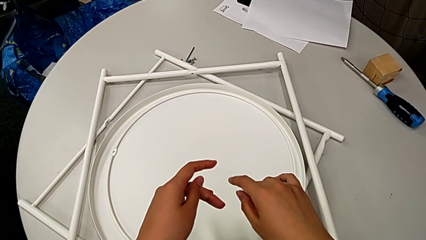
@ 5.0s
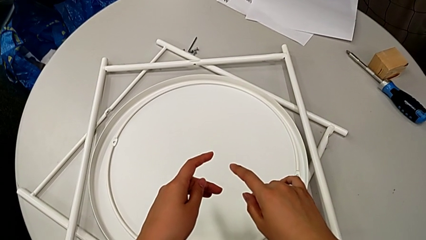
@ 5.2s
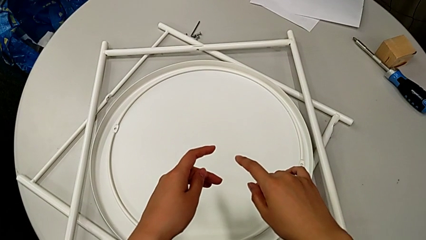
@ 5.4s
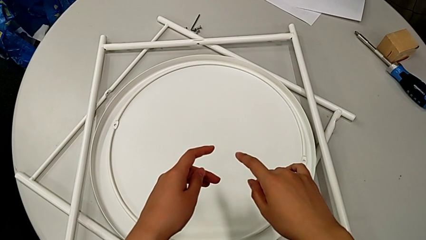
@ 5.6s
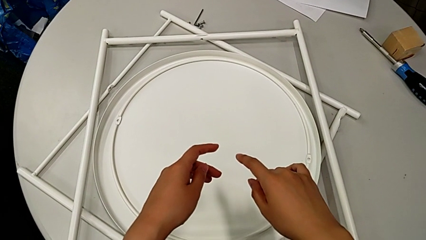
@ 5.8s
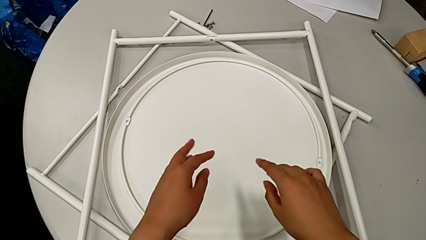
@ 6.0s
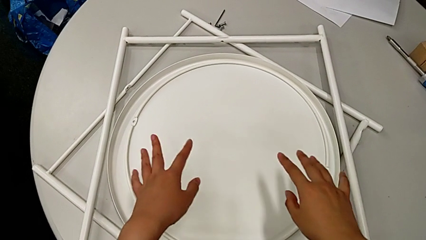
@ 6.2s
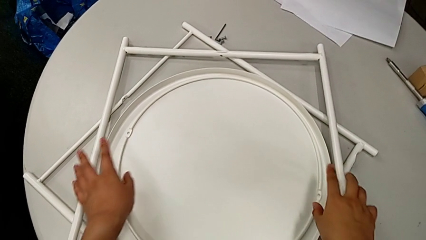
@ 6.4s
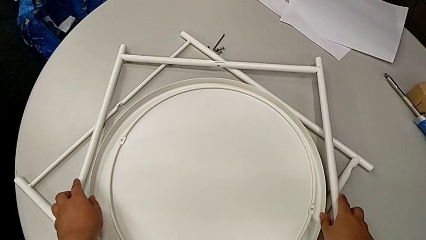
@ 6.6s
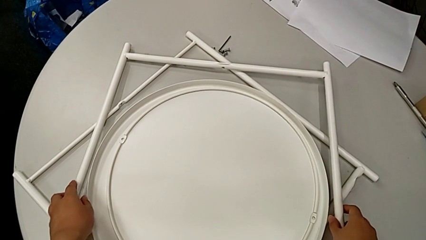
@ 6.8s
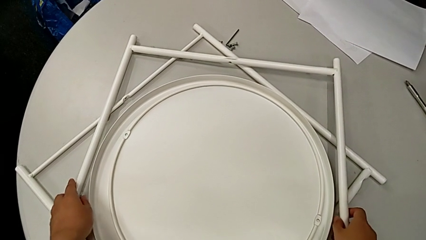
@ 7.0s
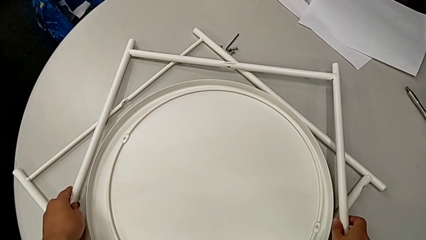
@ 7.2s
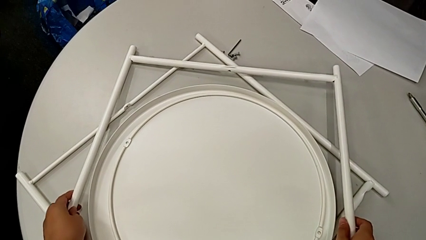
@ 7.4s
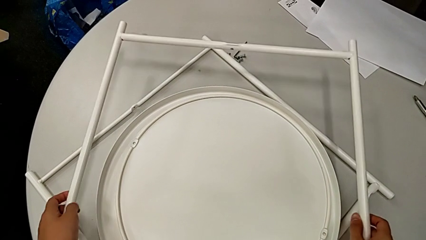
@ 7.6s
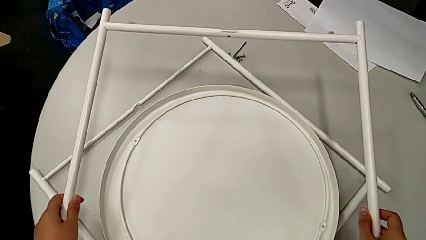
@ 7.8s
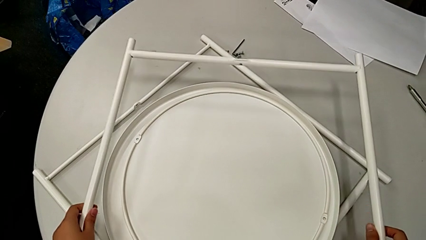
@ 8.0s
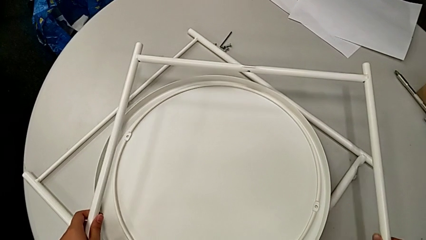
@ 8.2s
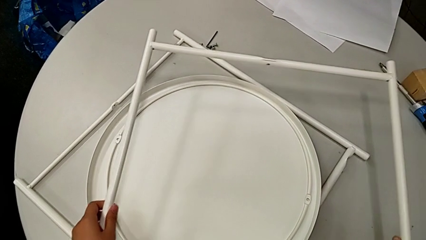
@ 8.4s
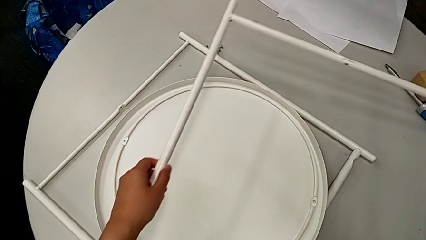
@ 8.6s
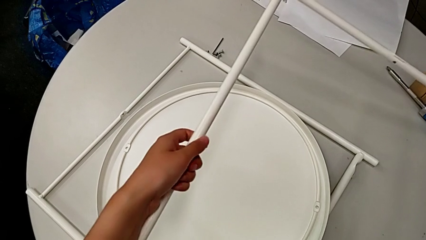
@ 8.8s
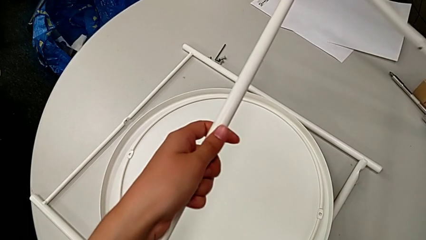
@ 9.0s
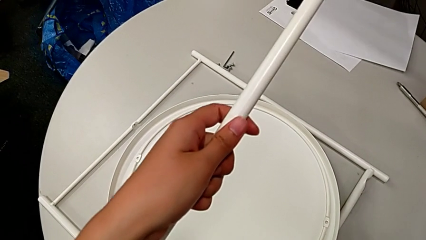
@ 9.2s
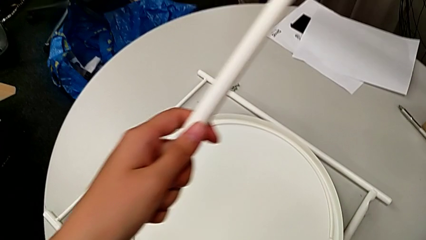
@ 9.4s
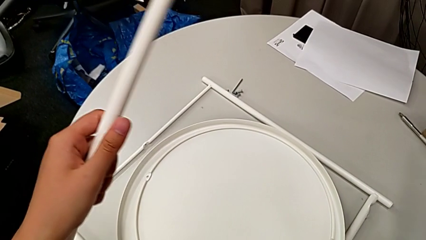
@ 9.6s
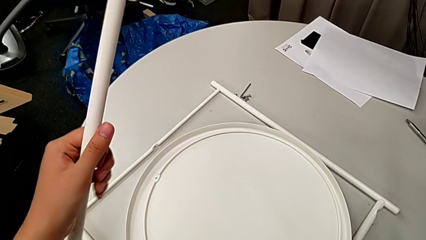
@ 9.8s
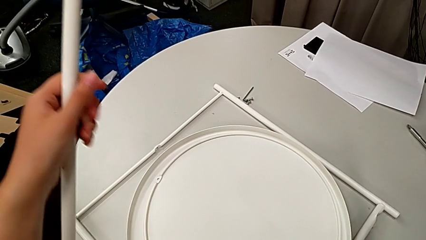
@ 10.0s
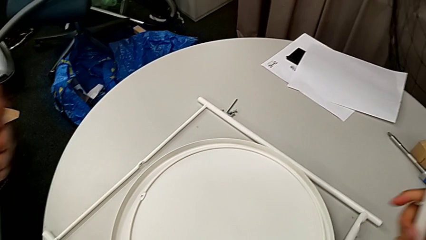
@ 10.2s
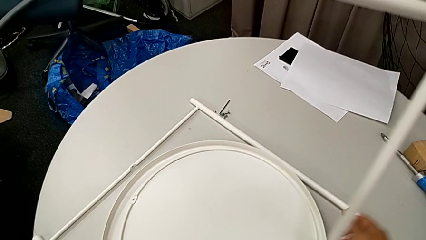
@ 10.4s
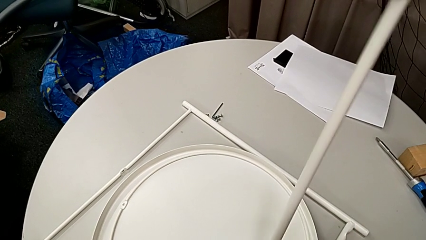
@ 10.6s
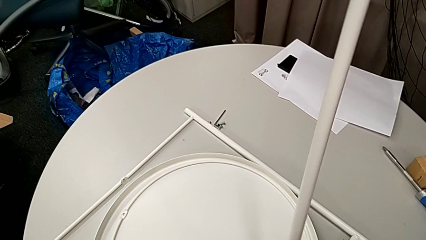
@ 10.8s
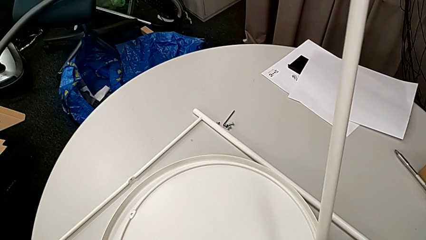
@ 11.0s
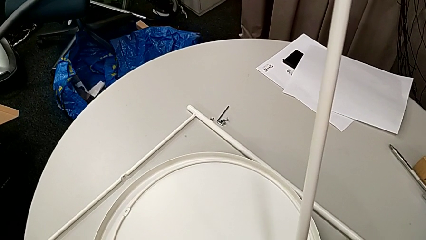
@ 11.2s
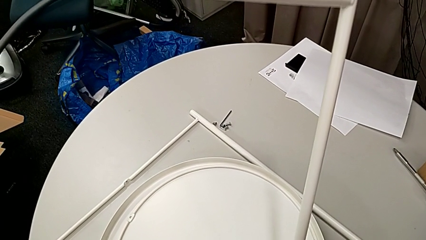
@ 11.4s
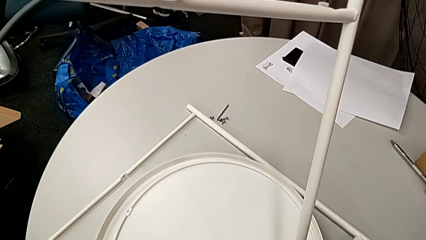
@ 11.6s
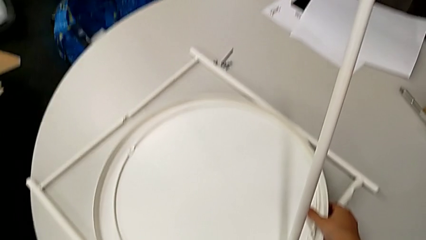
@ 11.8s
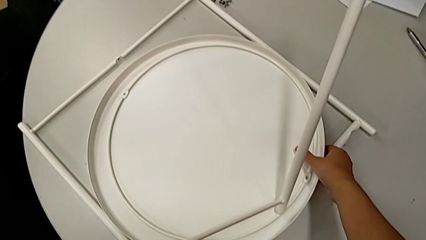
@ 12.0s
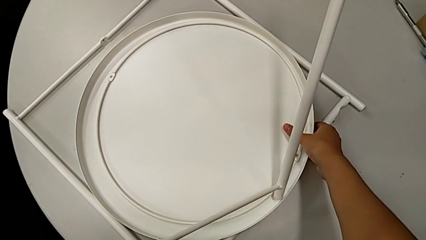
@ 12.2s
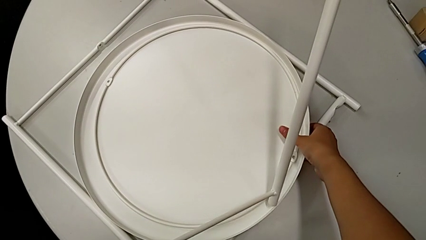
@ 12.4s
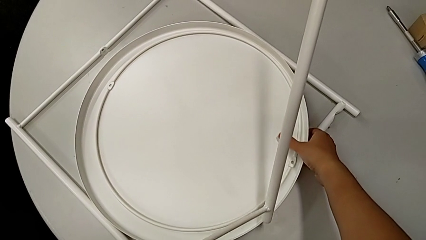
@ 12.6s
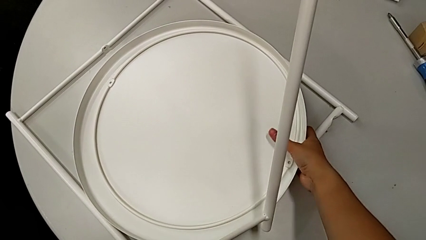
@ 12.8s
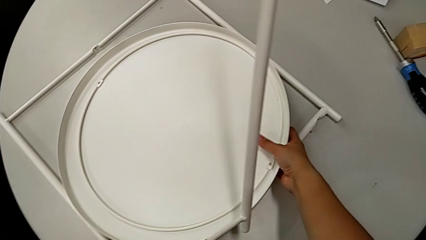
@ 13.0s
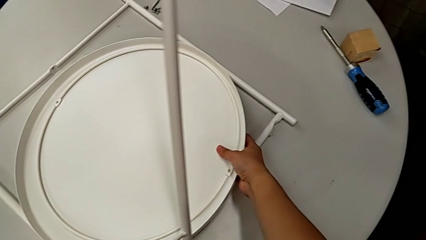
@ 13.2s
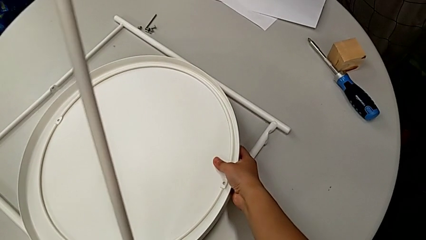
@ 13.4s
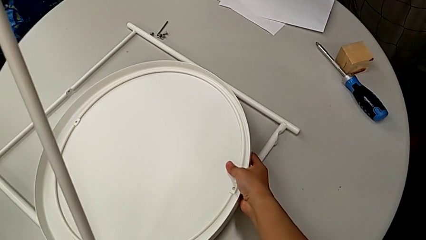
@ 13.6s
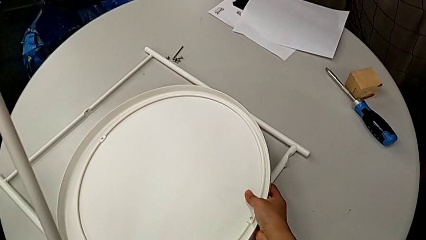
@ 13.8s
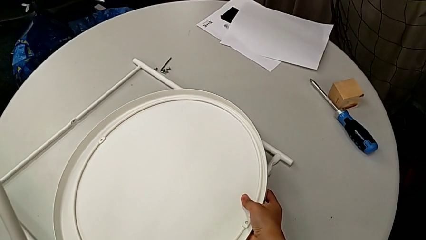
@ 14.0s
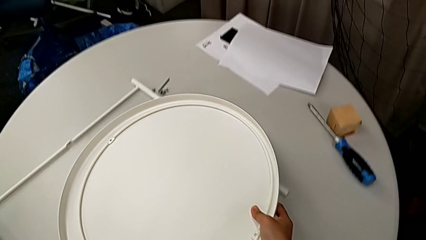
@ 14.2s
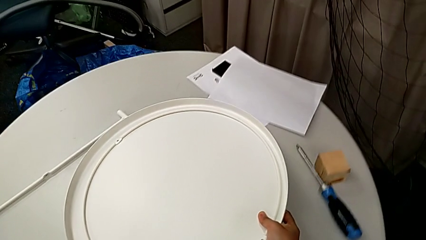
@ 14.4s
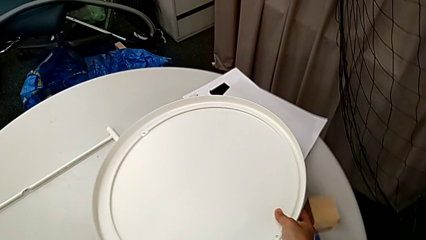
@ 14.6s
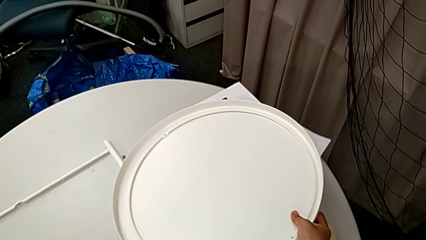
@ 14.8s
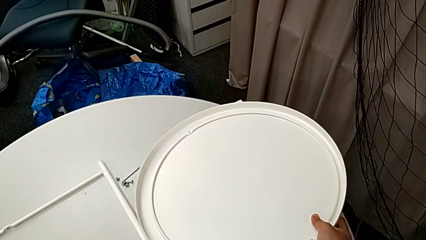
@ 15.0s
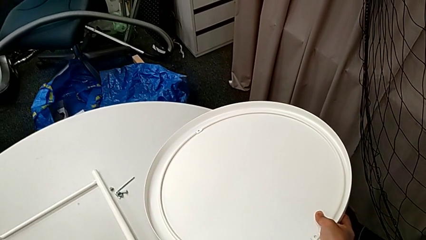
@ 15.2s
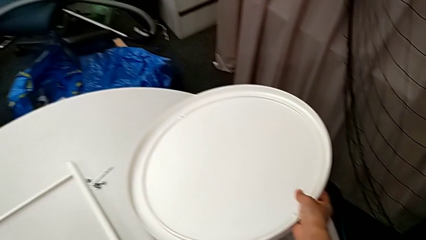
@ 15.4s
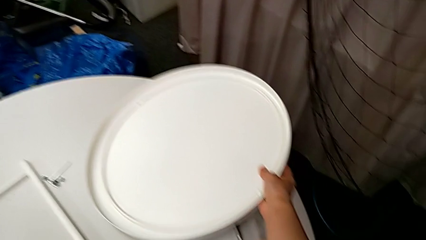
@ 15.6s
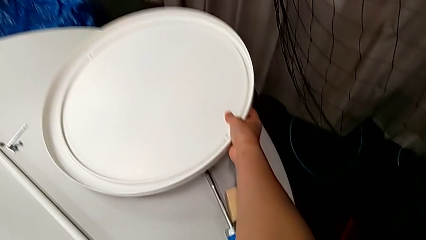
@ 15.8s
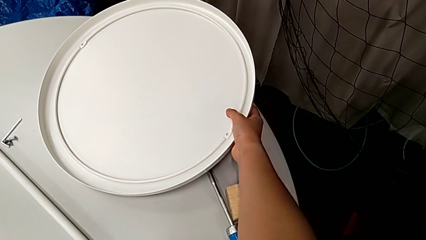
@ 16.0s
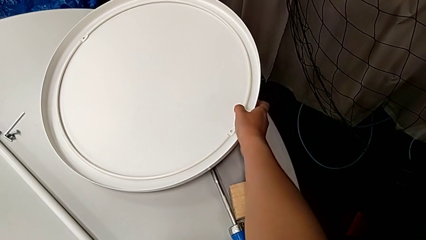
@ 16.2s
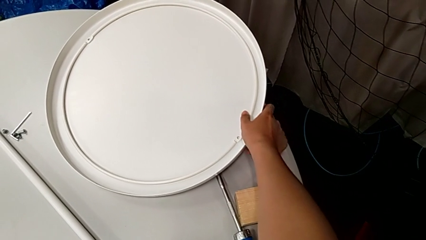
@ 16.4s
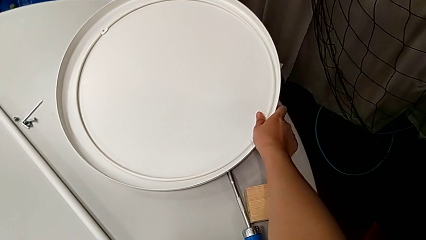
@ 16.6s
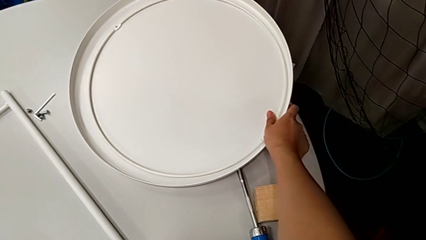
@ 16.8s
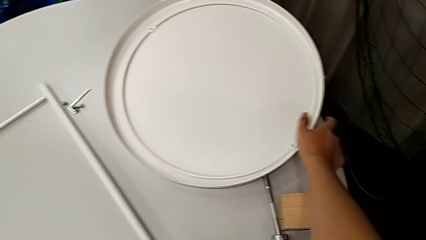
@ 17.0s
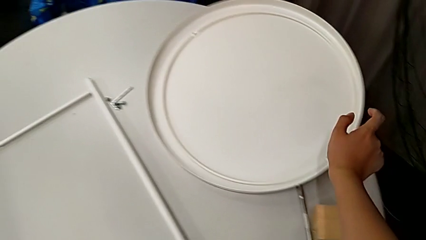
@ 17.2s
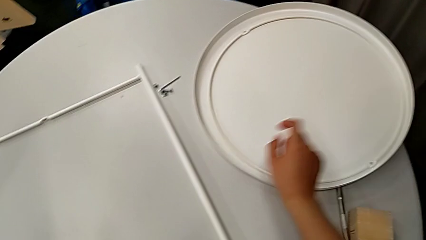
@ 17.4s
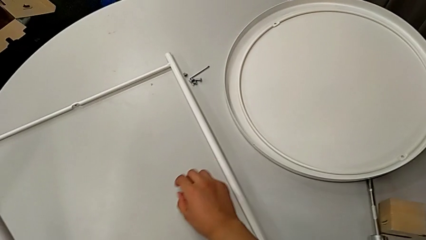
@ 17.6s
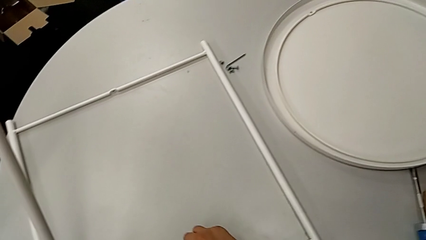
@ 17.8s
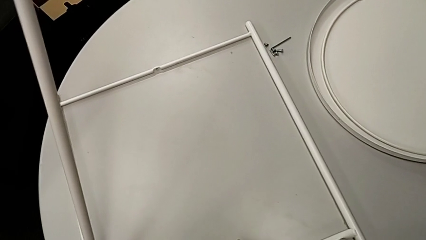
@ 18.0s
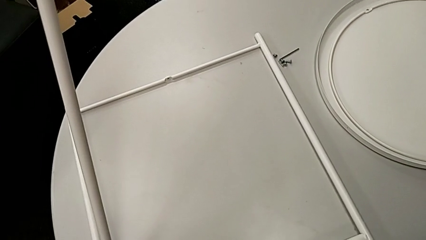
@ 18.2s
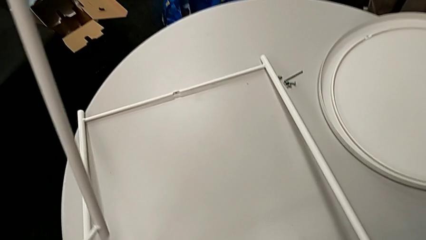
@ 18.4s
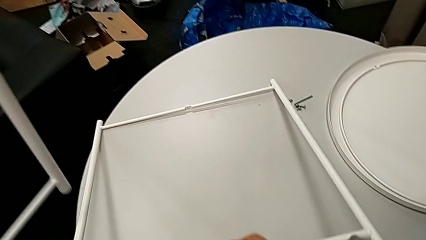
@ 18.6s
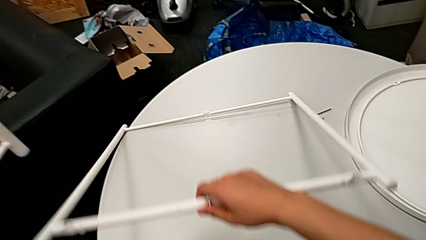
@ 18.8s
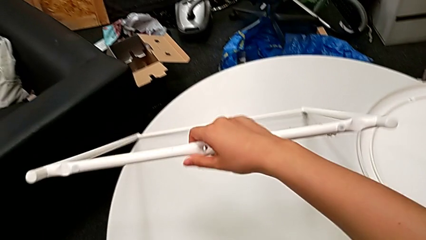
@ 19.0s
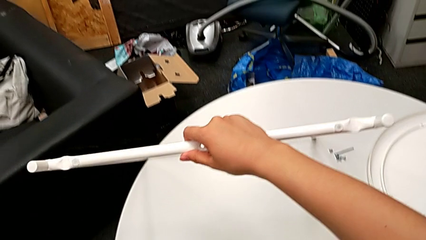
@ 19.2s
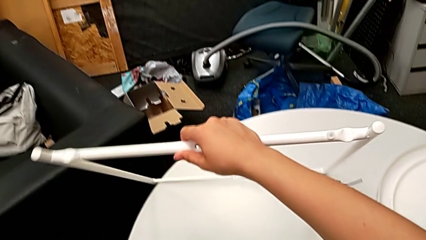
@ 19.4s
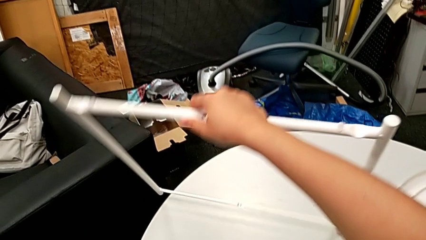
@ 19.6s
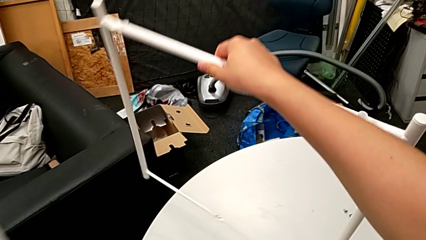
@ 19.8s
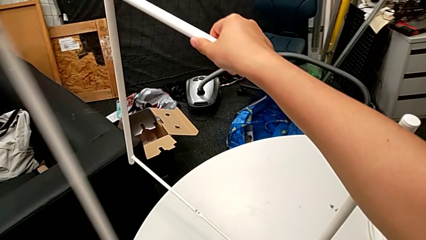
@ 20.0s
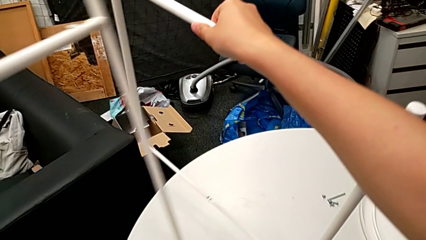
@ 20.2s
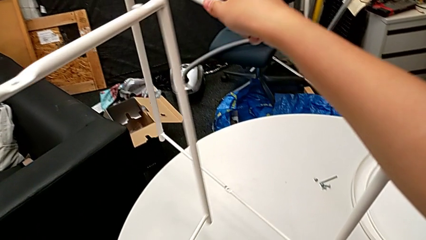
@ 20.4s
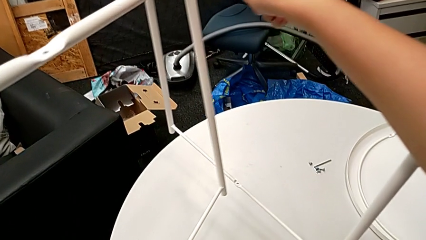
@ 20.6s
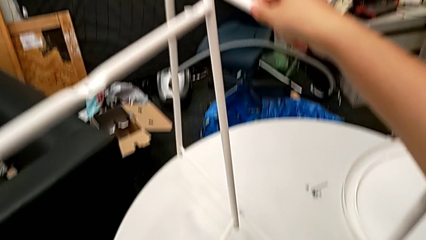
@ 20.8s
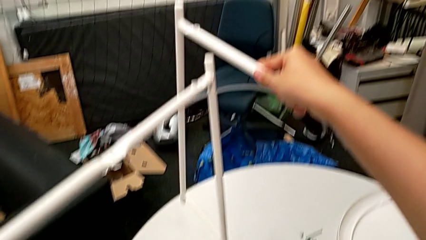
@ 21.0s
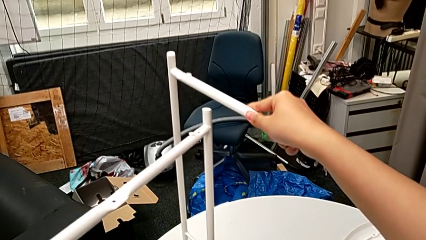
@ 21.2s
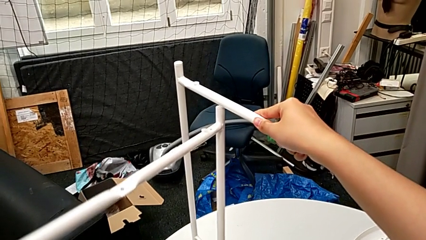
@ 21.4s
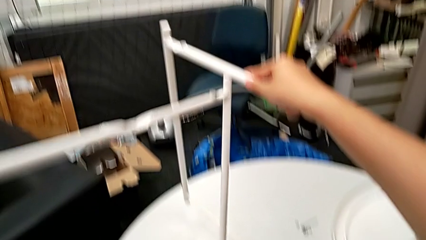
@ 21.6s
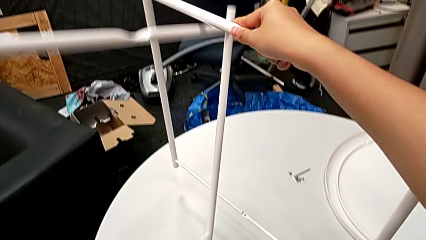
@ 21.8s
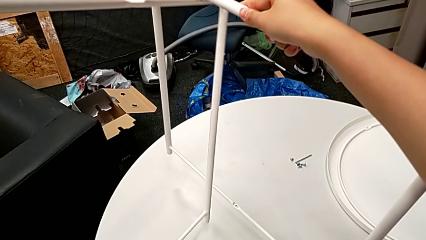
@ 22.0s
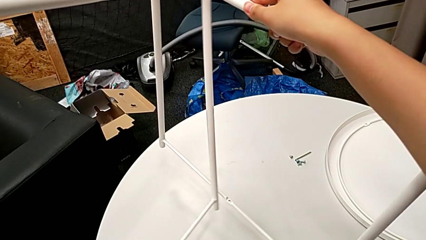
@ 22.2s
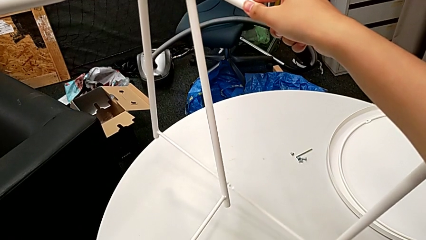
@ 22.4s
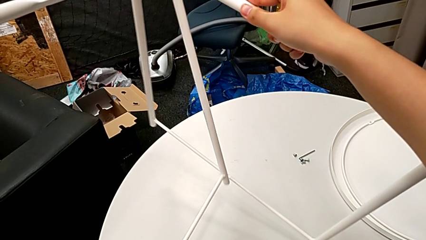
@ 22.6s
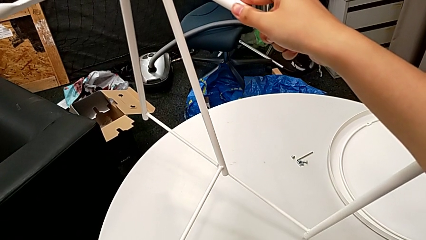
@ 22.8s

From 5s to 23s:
The camera wearer is aligning the legs. They approach the first leg, grab it, approach the tray, grab it, place it, approach the second leg, grab it and stand the leg.
